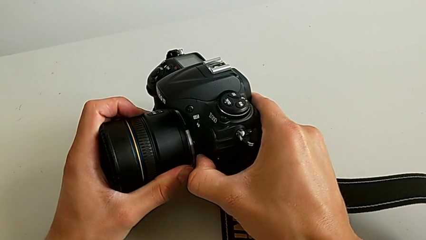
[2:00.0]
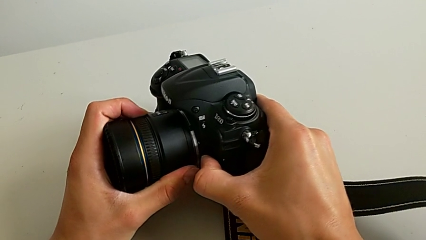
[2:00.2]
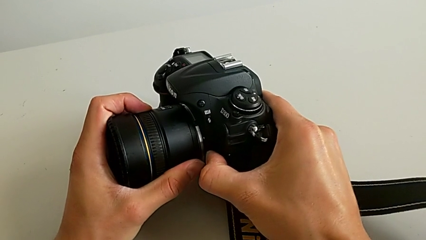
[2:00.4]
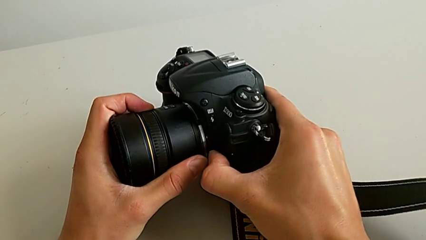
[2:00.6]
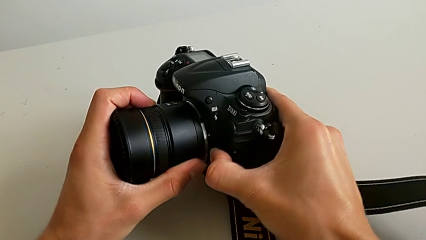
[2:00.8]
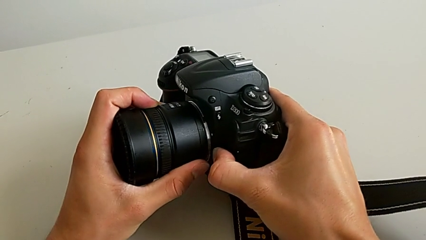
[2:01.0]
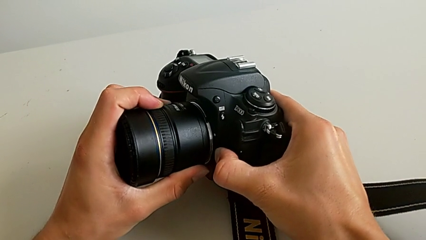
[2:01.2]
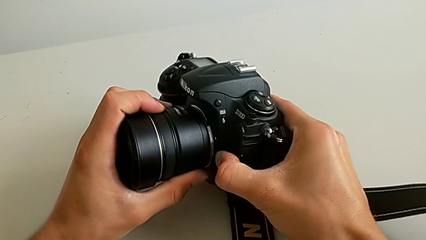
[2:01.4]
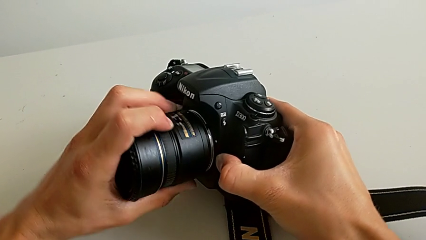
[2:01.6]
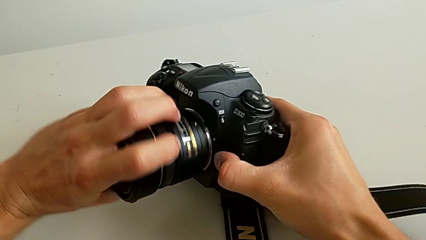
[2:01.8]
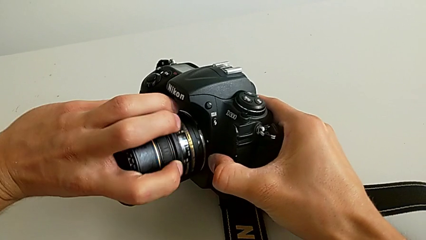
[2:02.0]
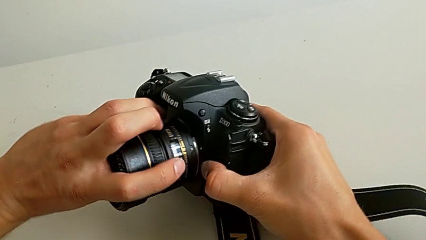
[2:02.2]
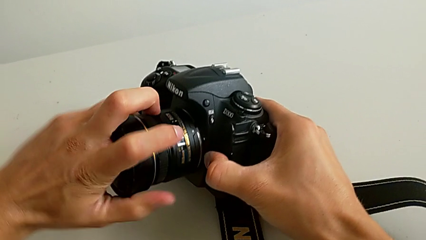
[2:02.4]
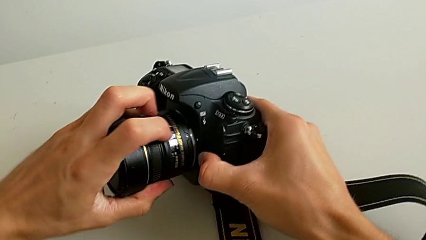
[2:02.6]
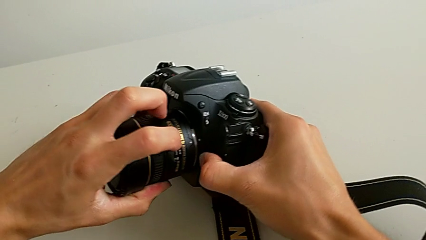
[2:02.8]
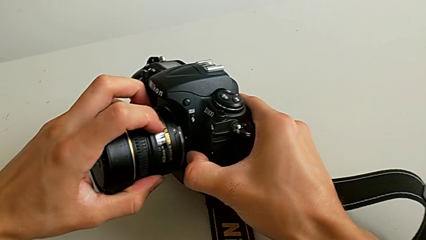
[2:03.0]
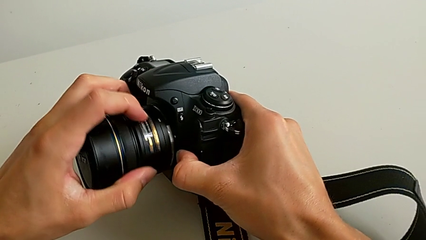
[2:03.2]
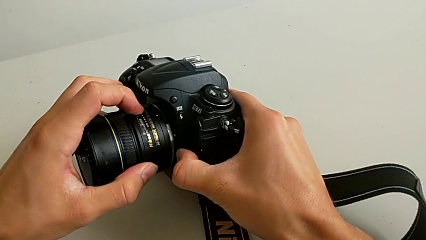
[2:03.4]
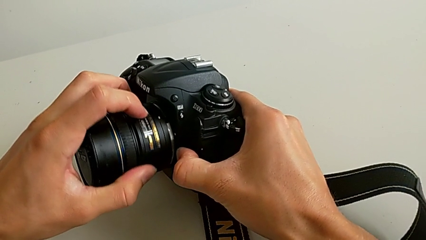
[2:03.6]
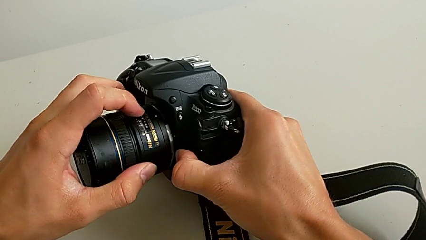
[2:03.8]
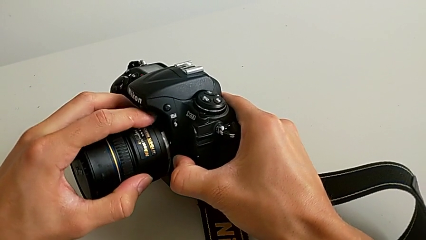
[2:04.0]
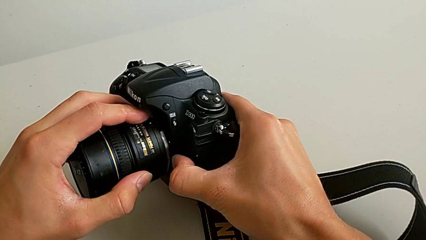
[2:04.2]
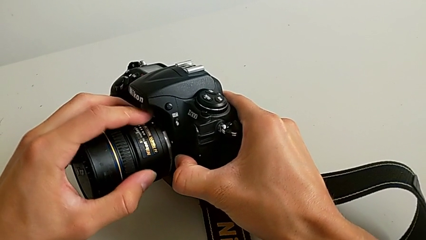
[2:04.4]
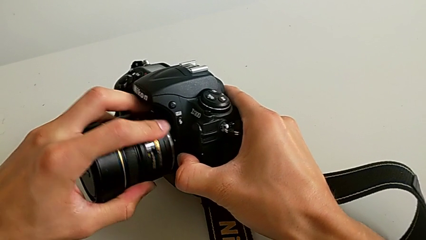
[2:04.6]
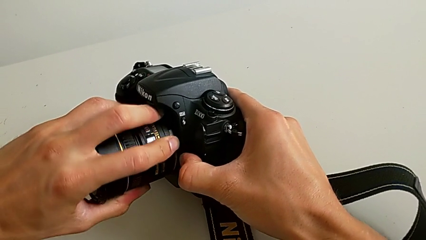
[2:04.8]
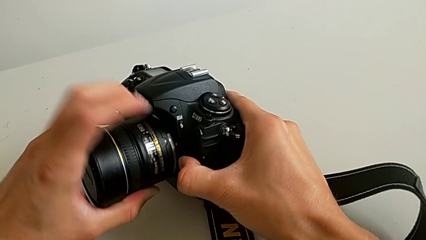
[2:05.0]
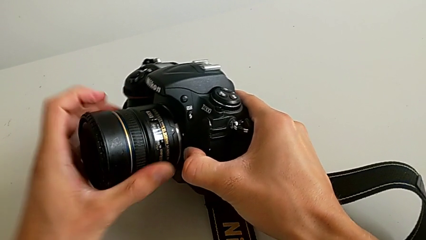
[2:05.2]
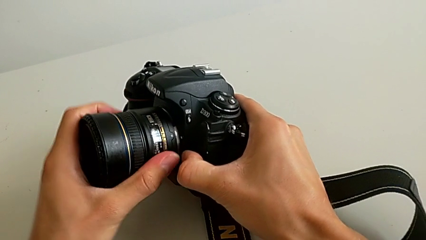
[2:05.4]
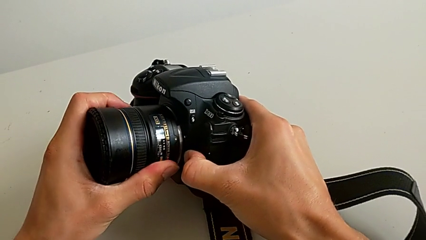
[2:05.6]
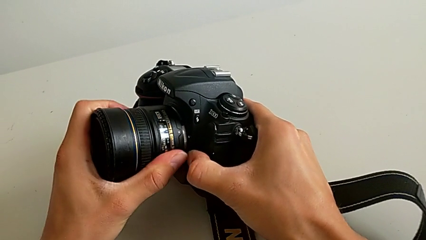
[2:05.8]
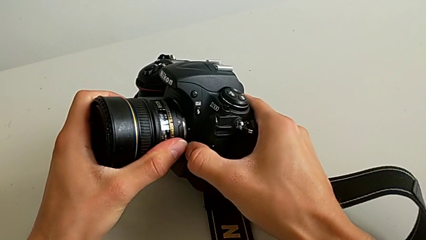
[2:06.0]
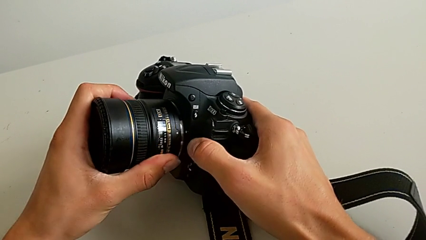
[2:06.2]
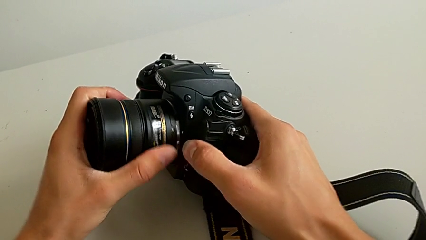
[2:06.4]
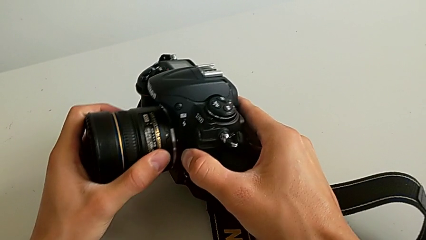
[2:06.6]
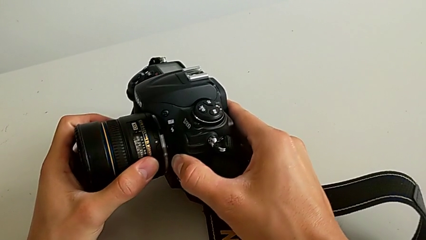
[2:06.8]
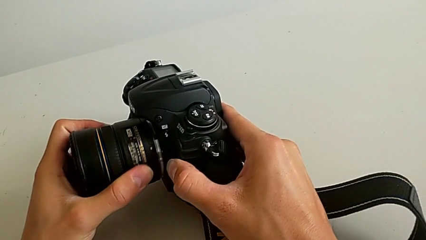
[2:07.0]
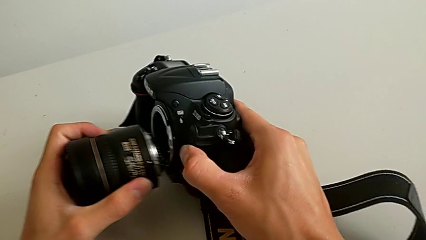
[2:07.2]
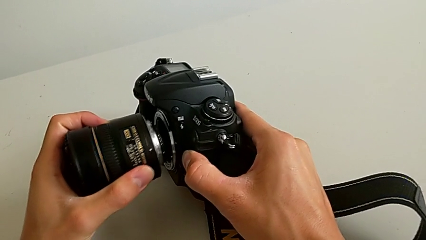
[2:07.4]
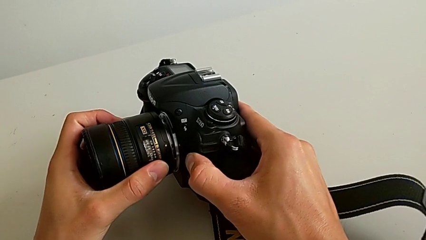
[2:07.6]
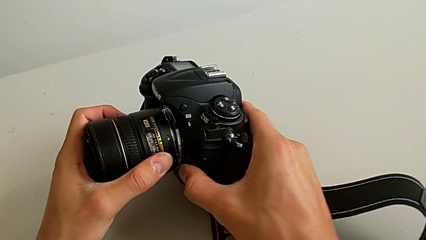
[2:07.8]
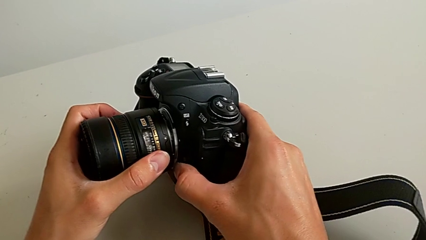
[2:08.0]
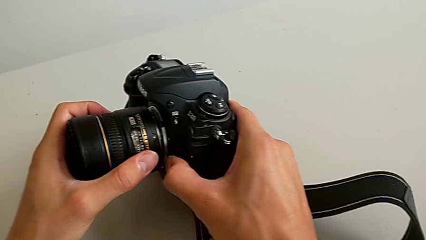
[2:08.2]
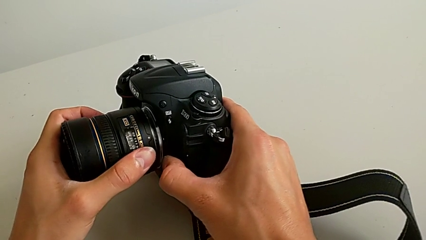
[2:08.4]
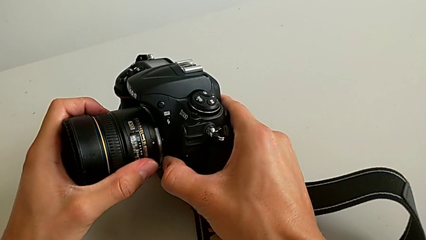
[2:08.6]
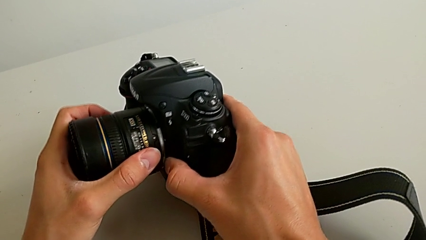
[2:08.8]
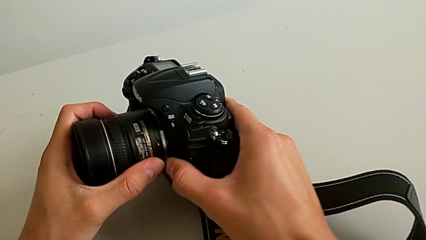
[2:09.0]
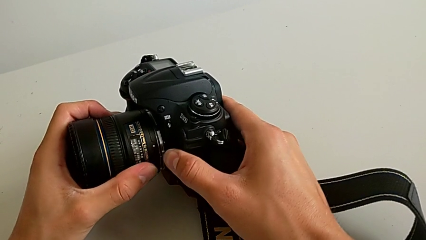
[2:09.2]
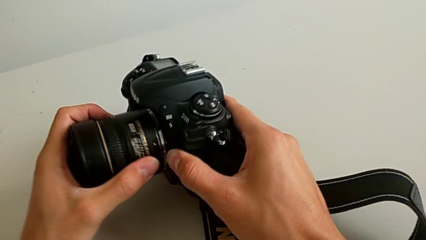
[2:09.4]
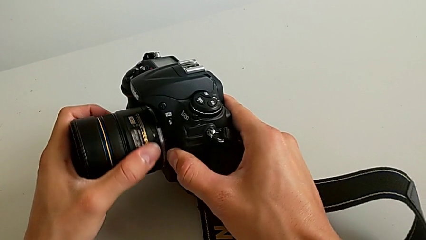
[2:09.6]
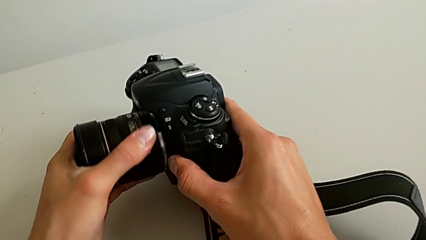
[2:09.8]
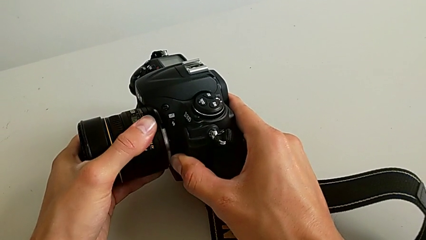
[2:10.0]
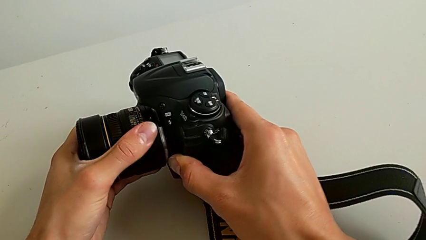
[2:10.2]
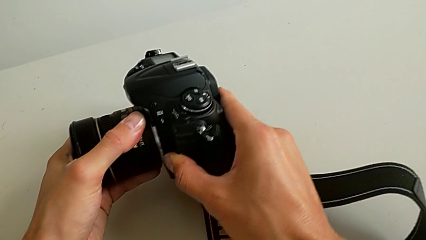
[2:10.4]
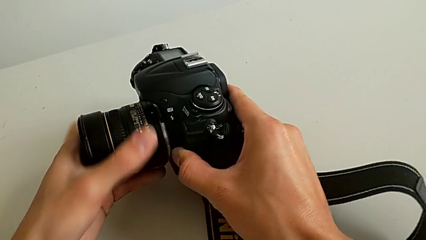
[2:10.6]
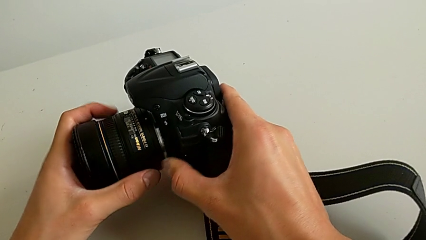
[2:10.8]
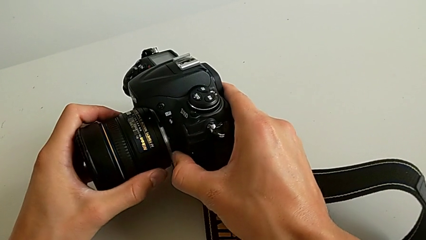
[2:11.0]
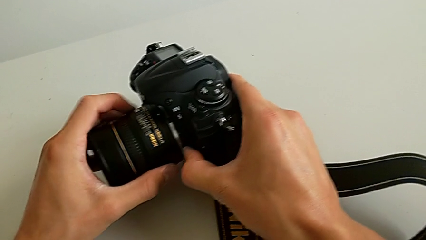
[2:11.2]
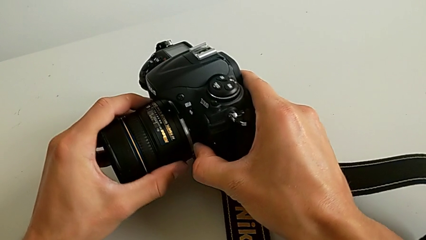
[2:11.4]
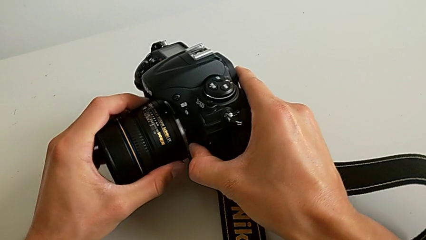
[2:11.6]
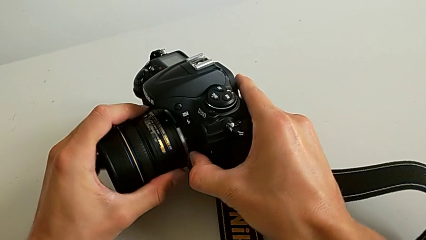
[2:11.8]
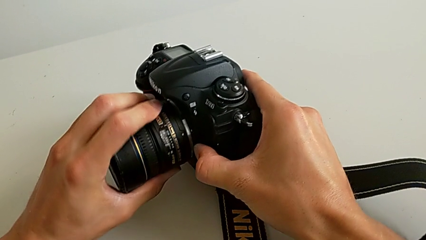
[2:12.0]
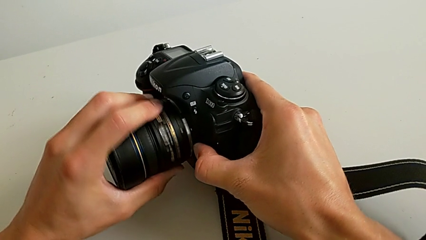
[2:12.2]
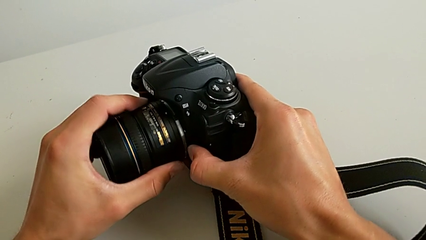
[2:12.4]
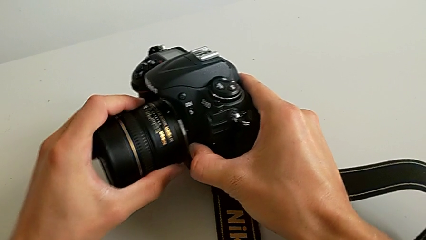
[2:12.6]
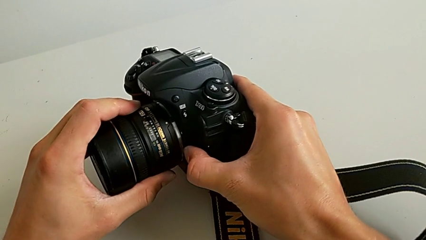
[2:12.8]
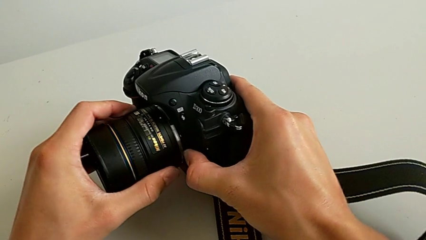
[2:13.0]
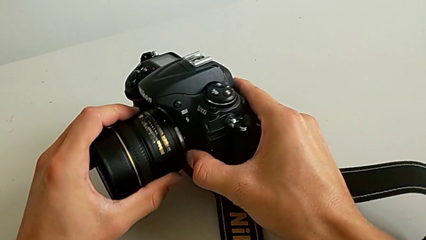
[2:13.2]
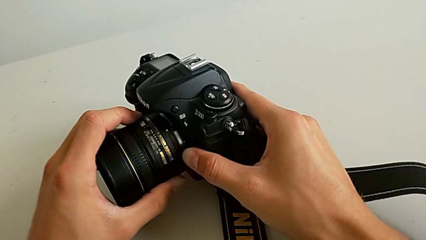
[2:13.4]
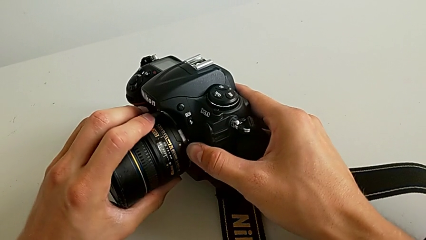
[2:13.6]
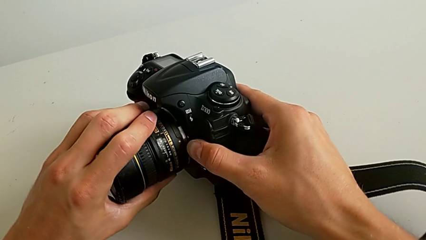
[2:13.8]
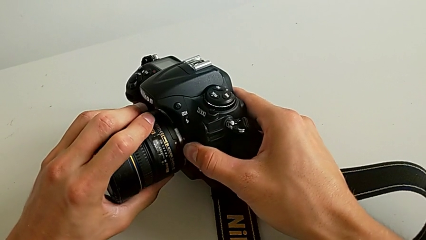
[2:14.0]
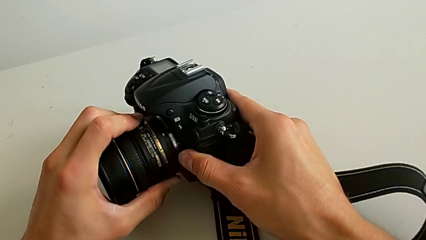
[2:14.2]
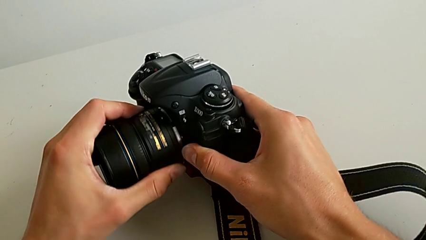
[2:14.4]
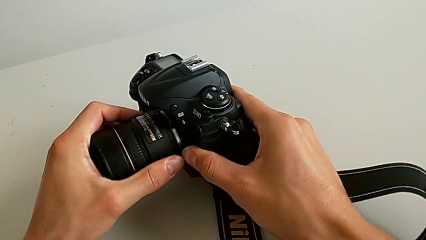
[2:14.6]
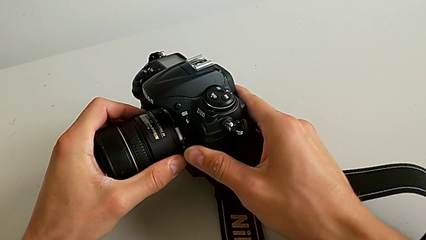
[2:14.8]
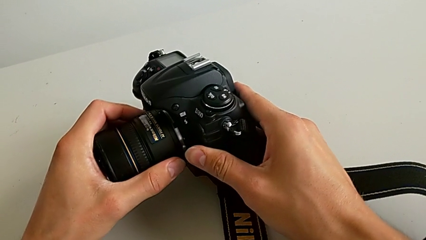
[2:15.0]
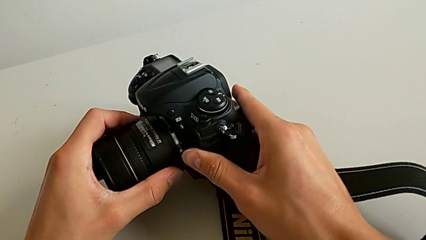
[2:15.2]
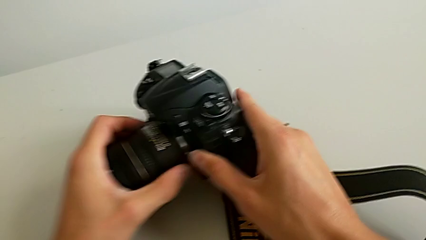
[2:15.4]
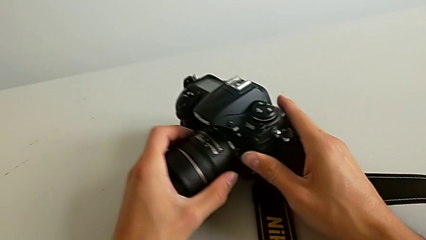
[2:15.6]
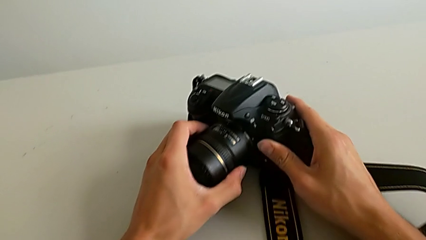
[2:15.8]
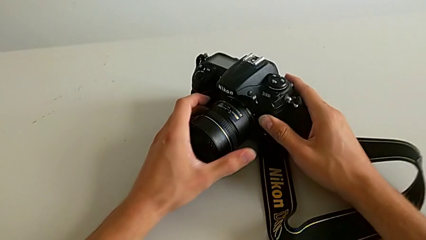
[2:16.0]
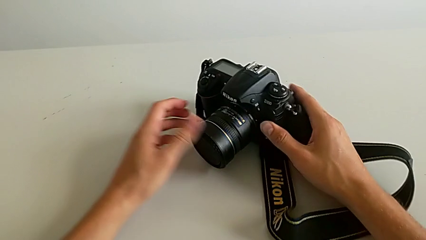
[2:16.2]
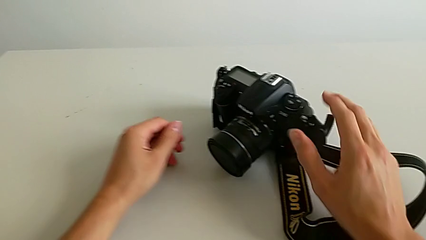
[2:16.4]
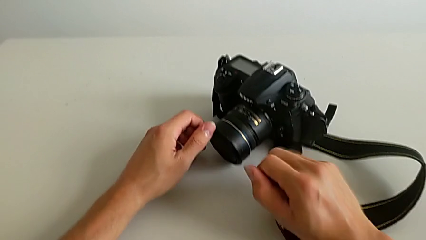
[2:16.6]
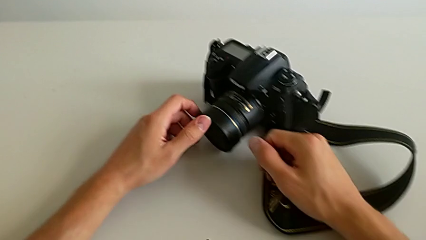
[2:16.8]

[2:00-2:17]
The camera wearer is attaching the lens of the DSLR camera. They keep rotating the lens, withdraw it, insert it, rotate it and assemble it.
